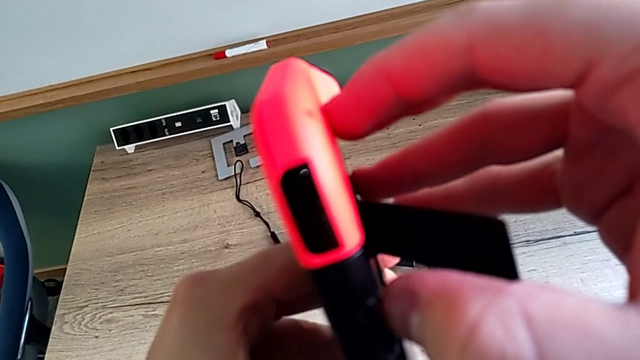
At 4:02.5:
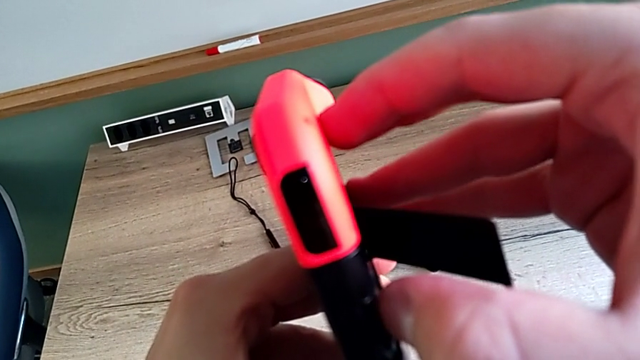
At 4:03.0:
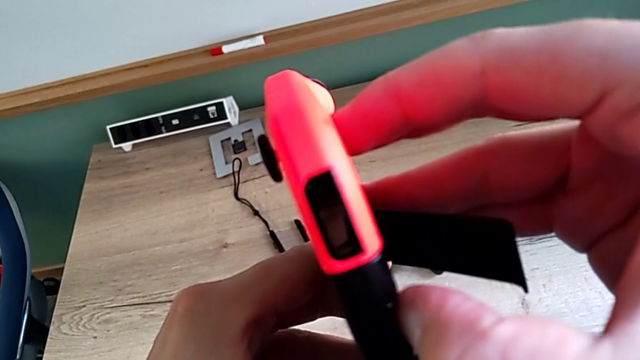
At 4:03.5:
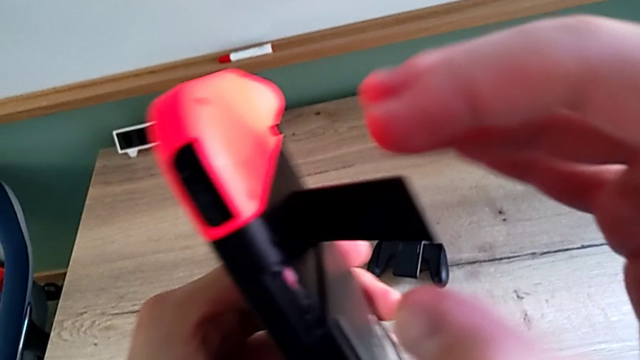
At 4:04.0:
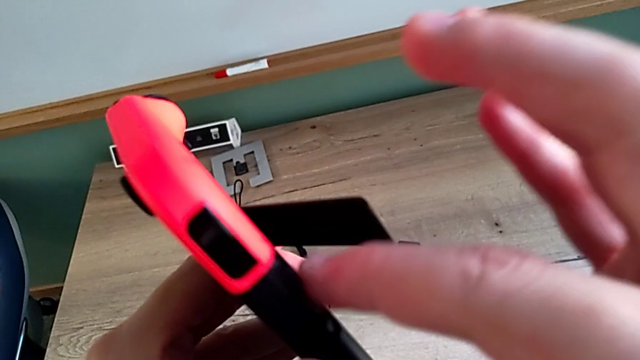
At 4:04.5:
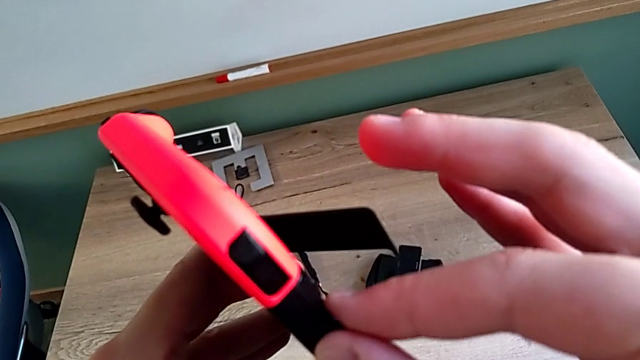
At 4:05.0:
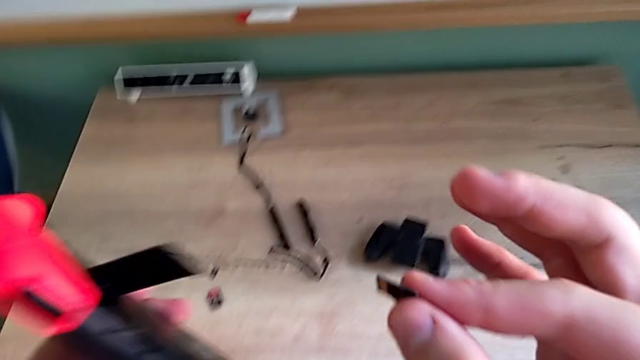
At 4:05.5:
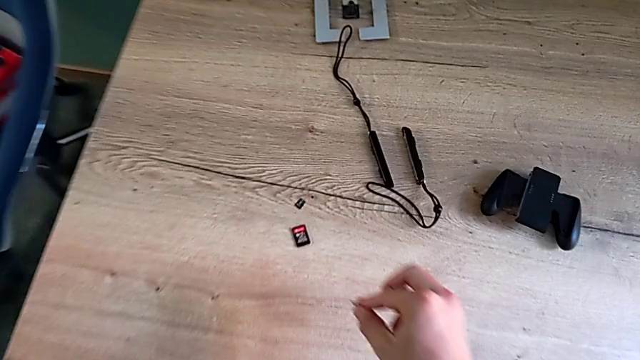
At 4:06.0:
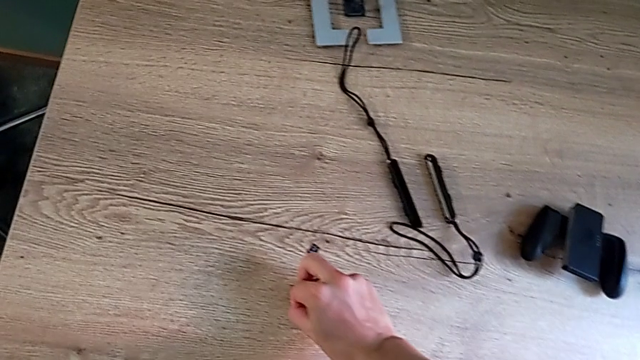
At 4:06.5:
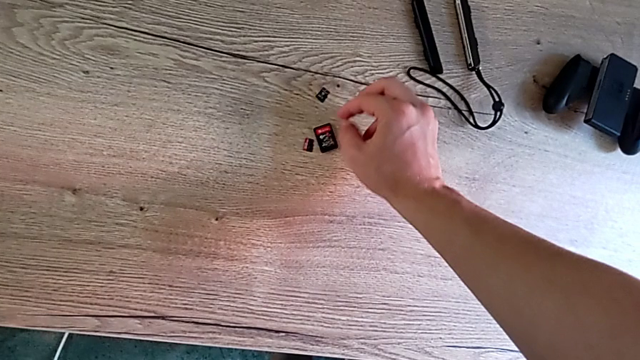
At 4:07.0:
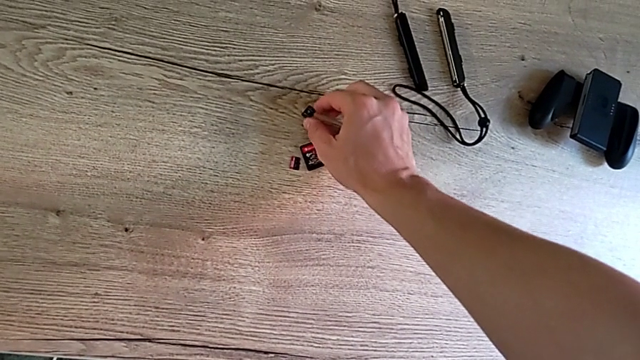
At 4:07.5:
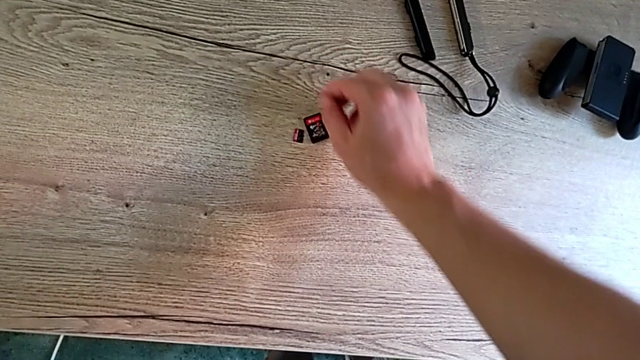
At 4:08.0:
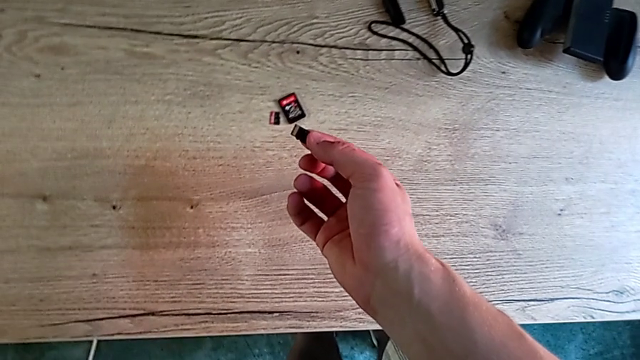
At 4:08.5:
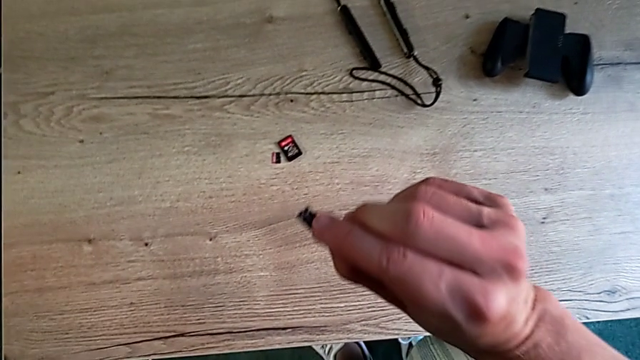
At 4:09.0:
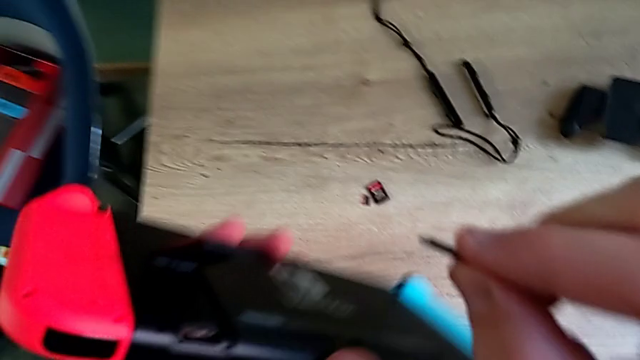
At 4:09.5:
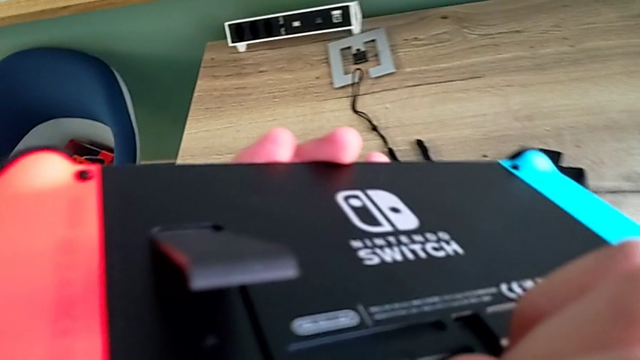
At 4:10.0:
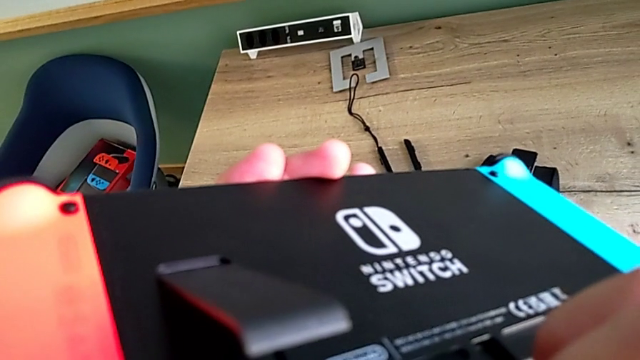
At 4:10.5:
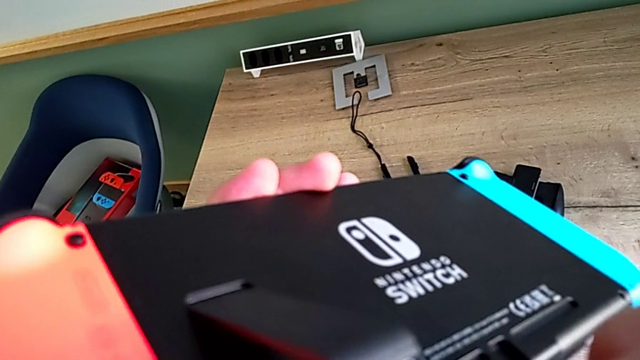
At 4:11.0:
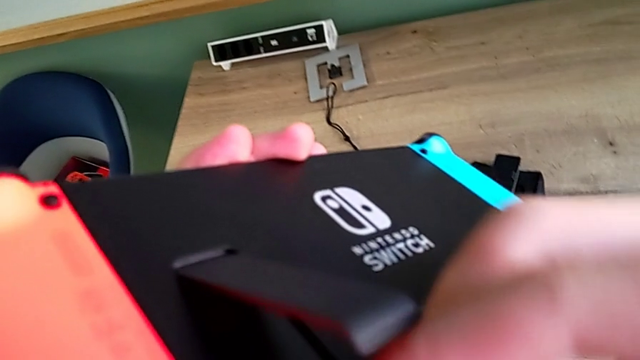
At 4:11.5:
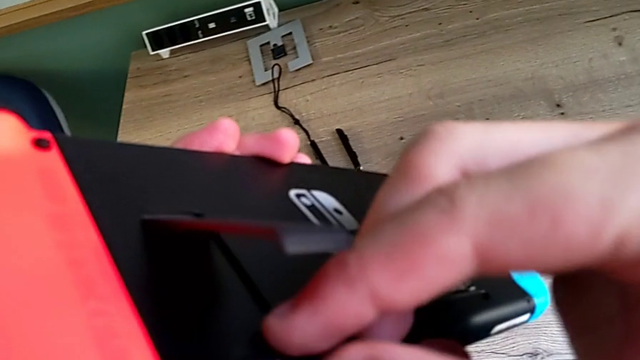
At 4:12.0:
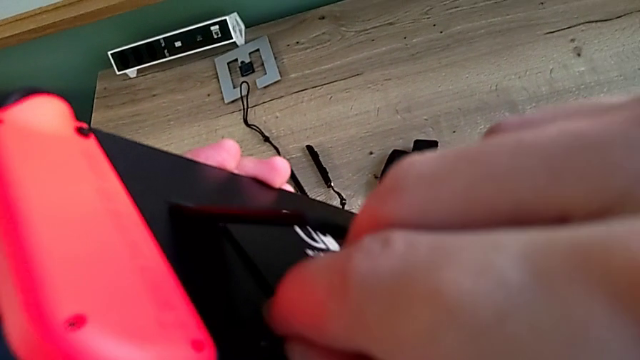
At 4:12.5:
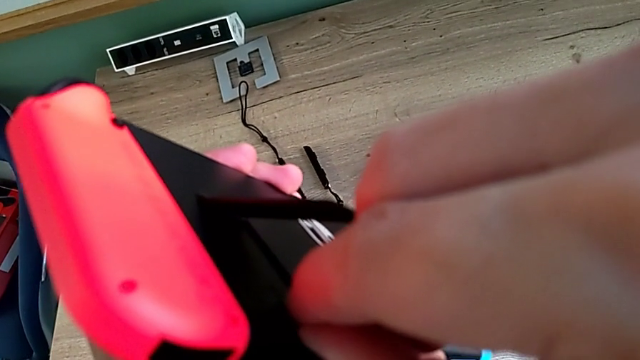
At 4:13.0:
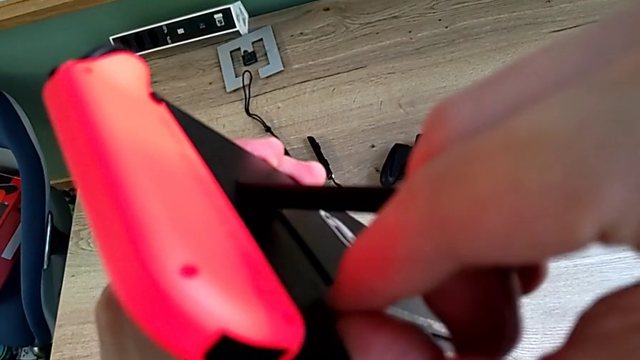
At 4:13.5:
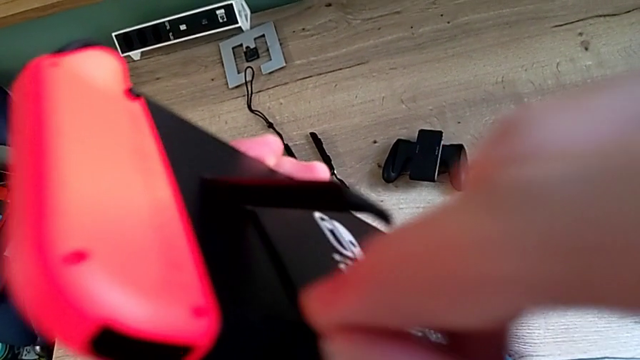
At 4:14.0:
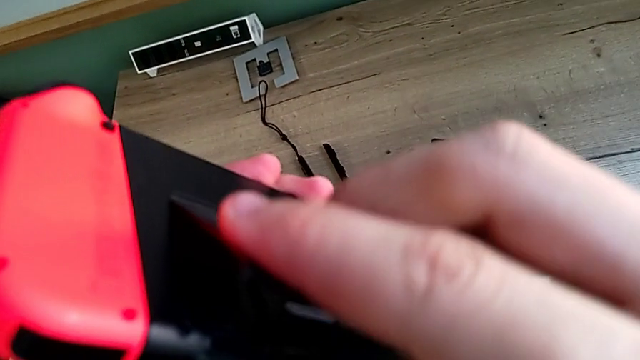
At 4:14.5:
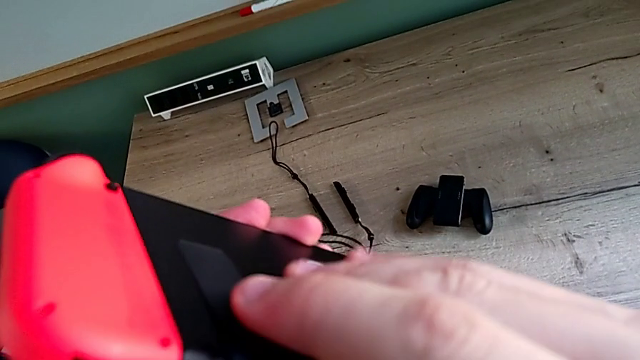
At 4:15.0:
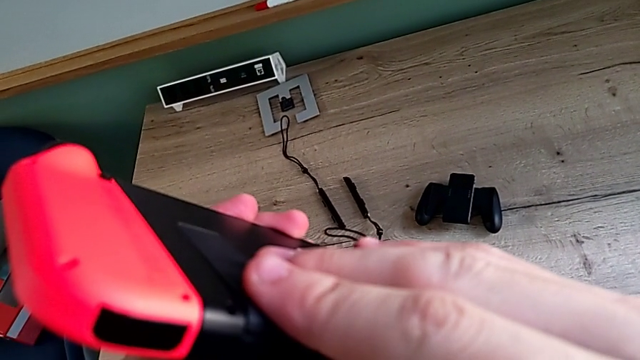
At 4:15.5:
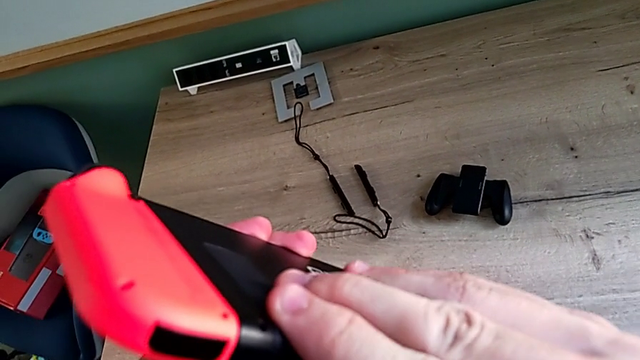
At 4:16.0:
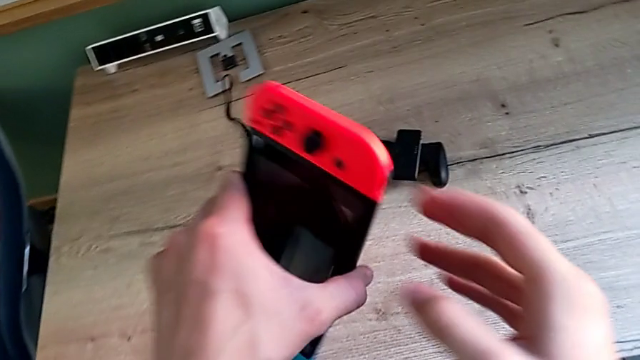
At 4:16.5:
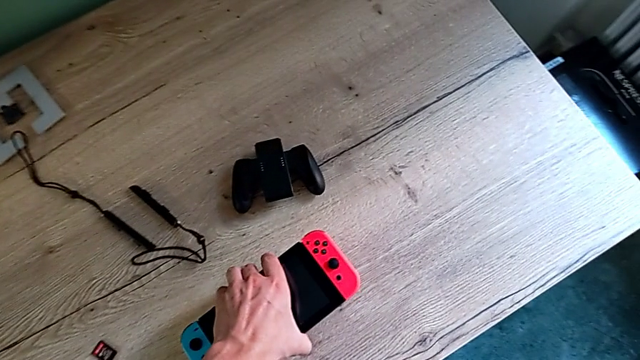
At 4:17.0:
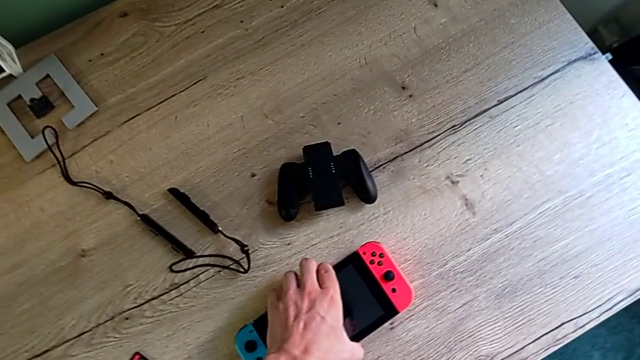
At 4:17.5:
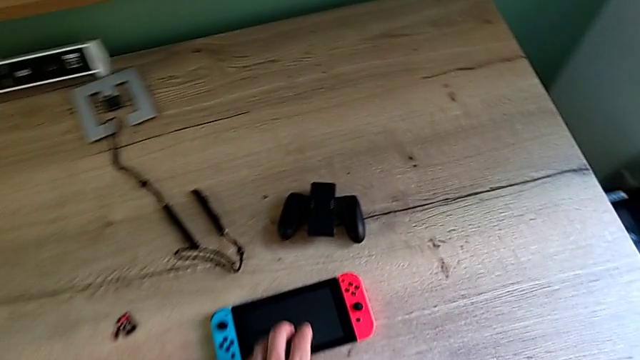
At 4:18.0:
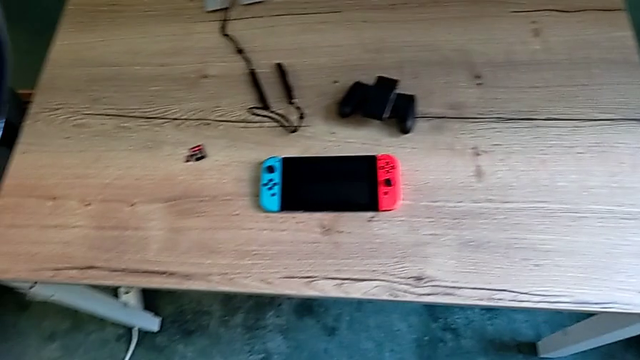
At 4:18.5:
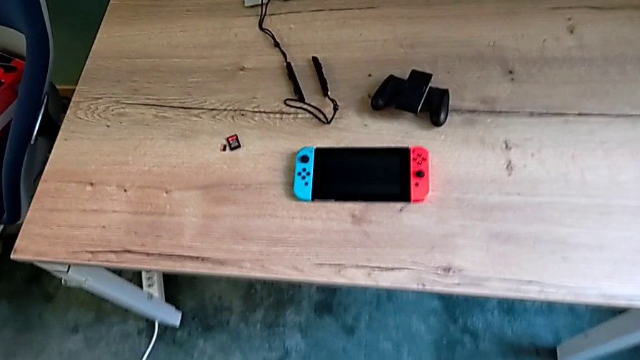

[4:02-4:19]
The camera wearer is changing the SD card. They keep withdrawing the SD card, place it, grab it, insert it, close the kickstand and place the Nintendo Switch.

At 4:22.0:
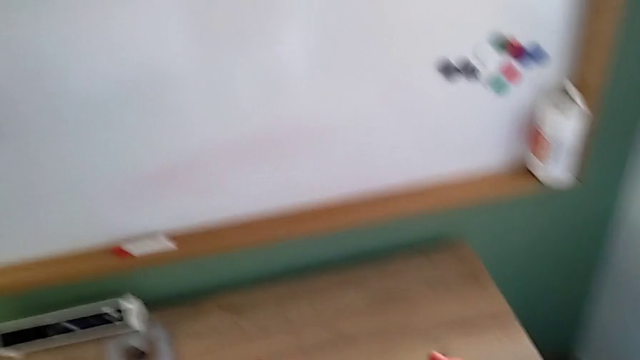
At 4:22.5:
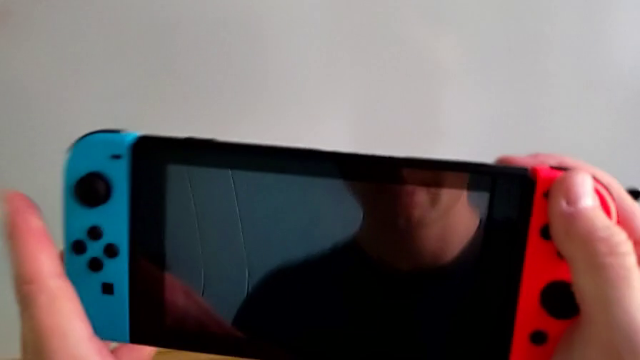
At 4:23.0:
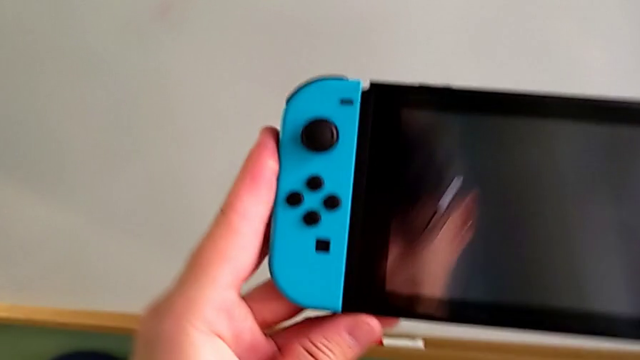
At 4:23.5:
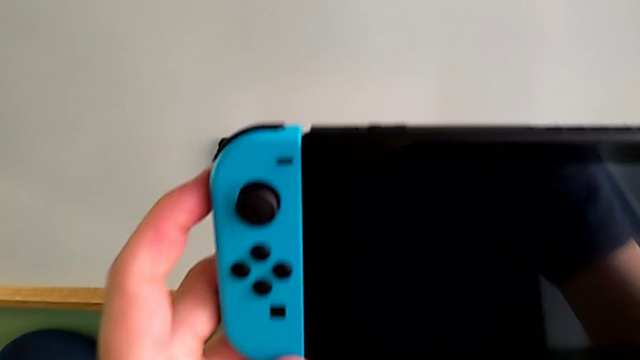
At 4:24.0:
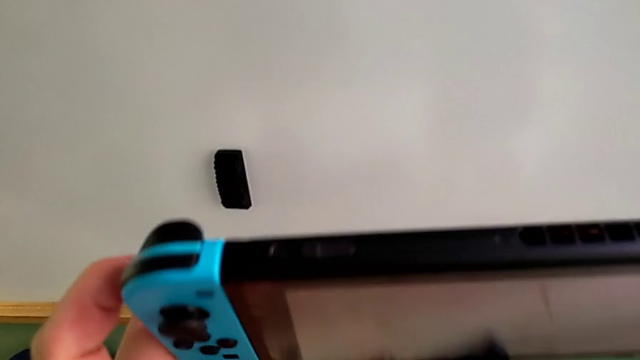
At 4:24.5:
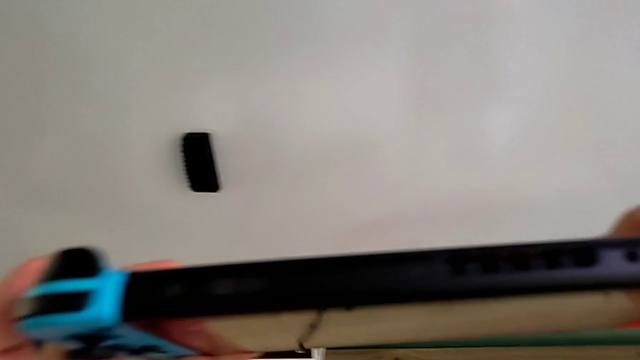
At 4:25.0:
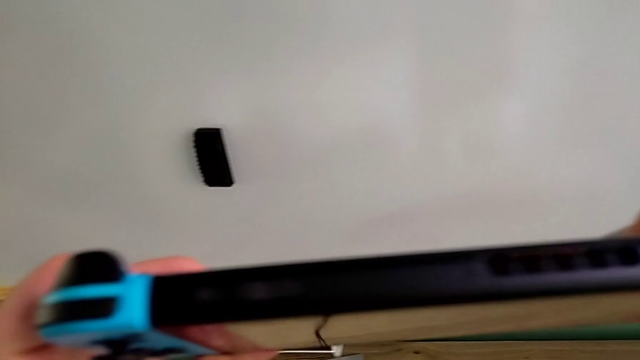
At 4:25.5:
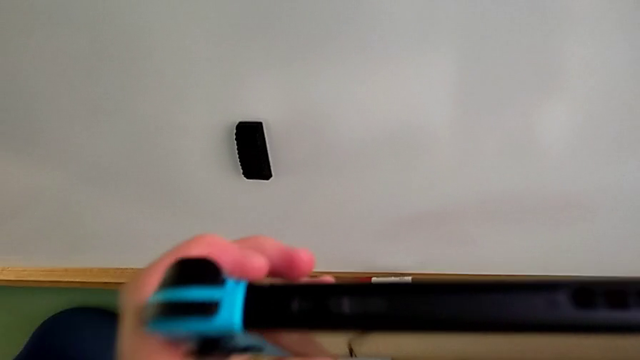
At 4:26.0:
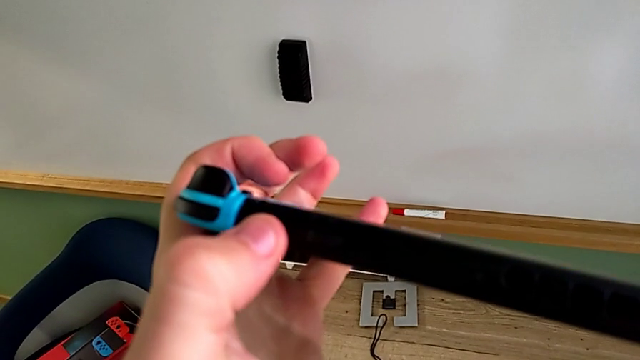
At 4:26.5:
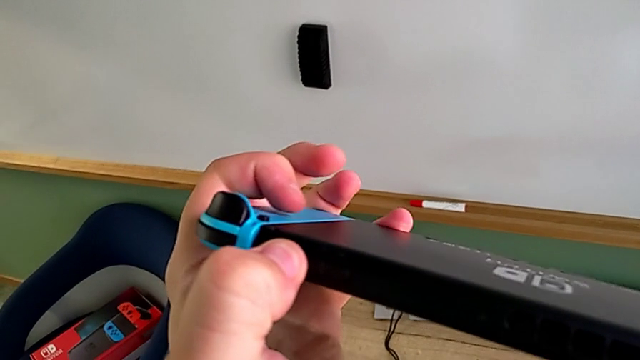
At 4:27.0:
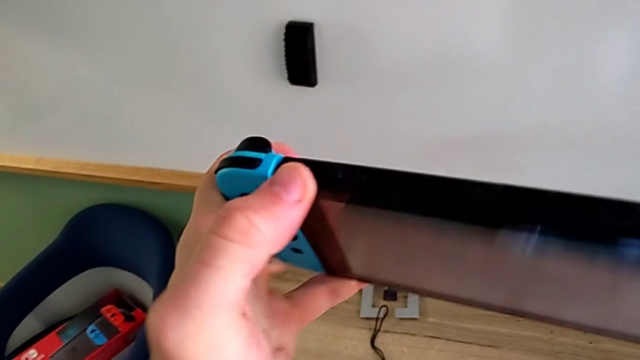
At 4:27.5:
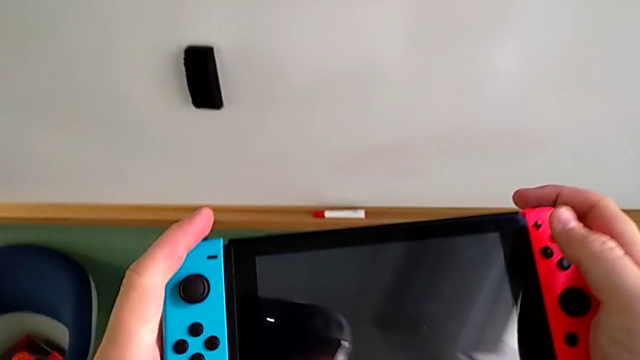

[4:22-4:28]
The camera wearer is turning on their Nintendo Switch. They grab the Nintendo Switch, inspect it and press the button.
